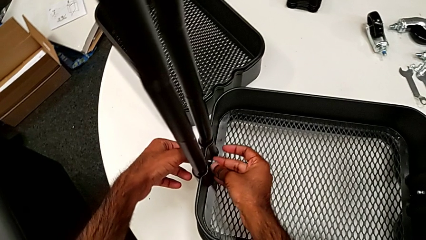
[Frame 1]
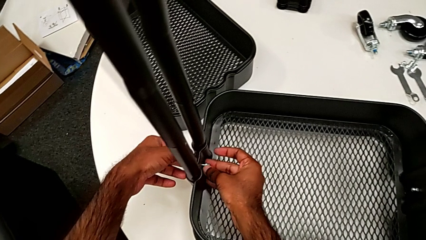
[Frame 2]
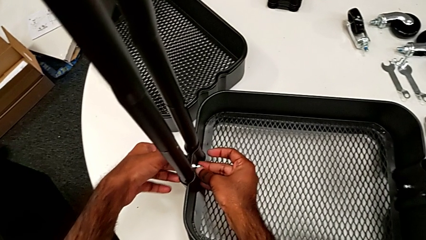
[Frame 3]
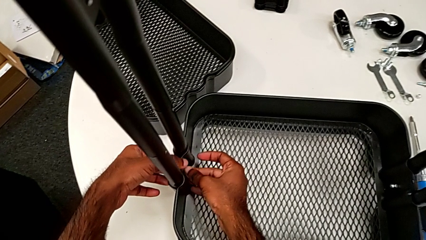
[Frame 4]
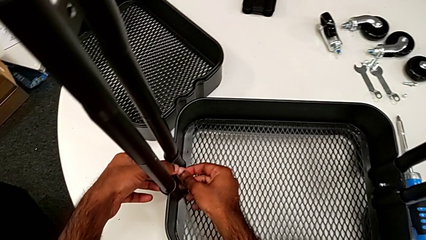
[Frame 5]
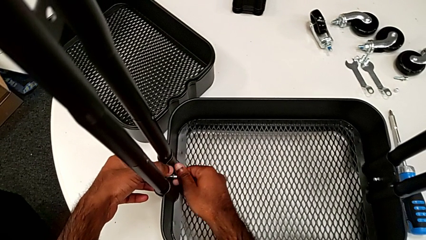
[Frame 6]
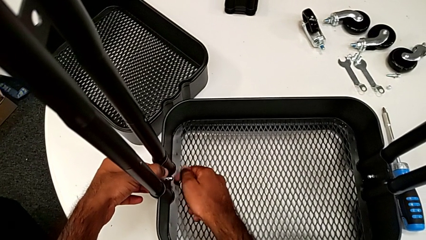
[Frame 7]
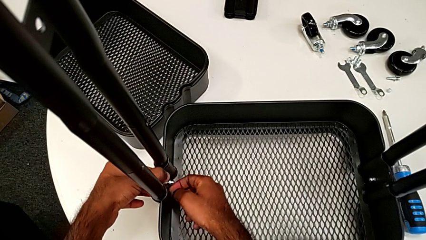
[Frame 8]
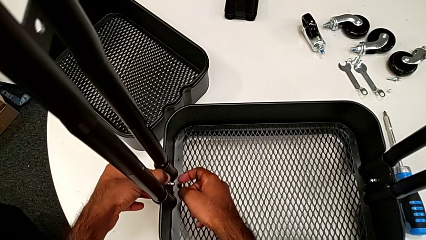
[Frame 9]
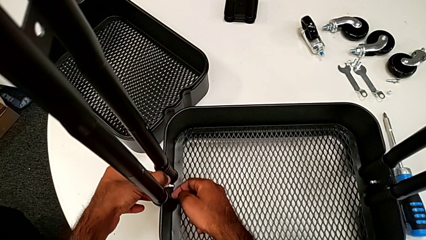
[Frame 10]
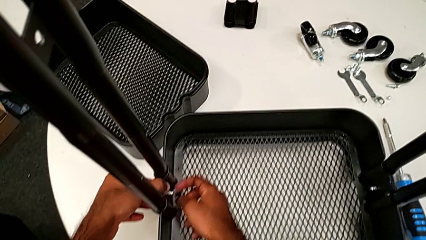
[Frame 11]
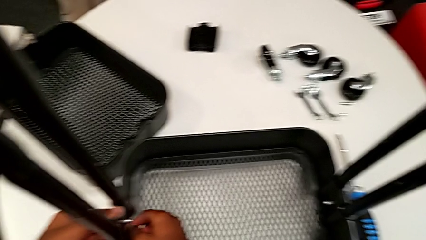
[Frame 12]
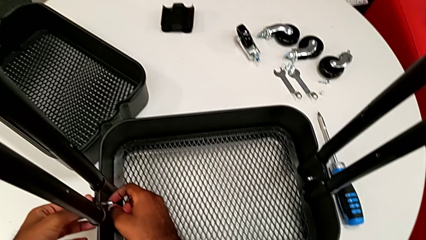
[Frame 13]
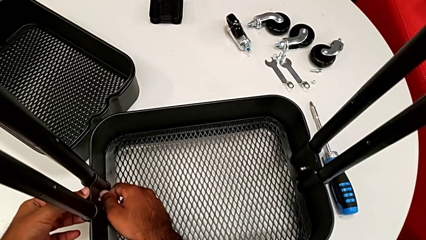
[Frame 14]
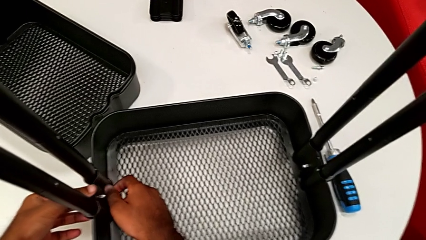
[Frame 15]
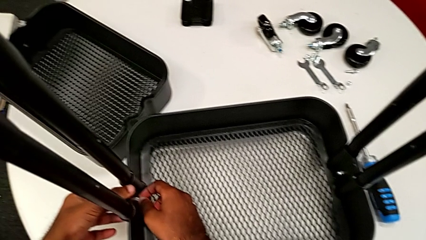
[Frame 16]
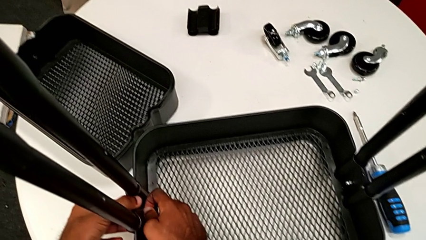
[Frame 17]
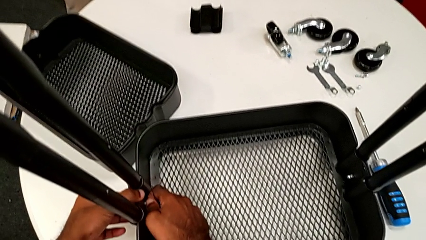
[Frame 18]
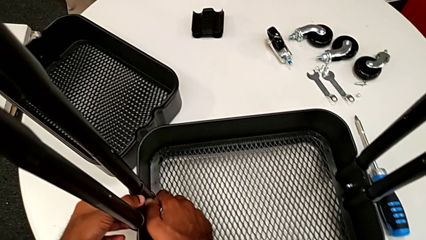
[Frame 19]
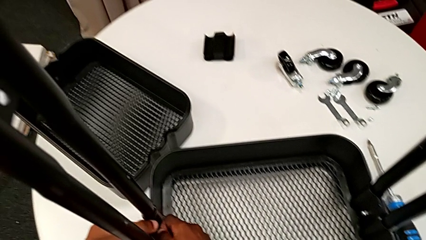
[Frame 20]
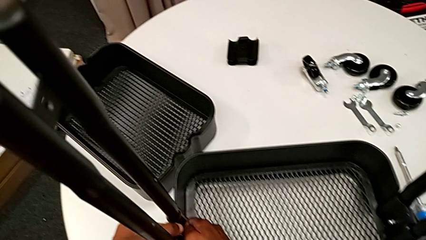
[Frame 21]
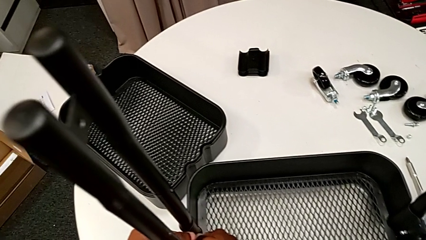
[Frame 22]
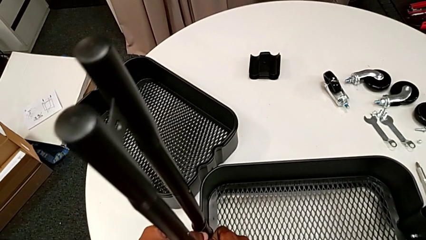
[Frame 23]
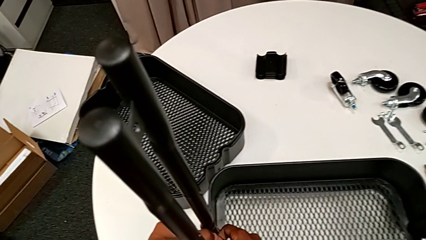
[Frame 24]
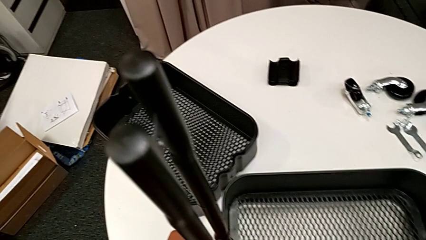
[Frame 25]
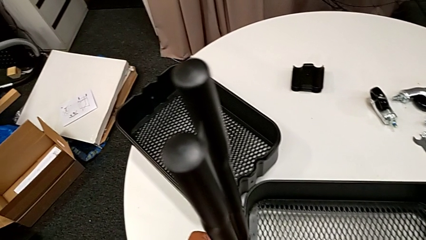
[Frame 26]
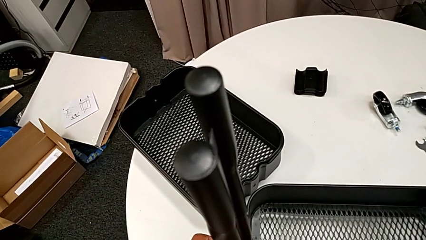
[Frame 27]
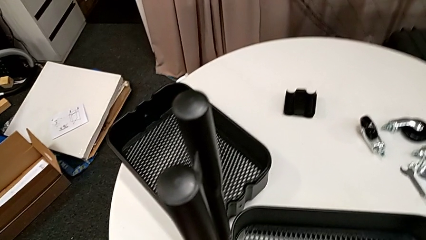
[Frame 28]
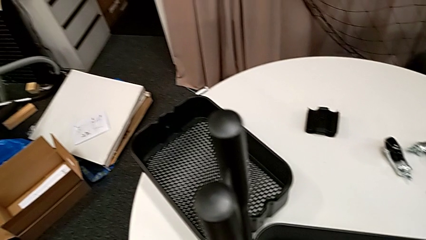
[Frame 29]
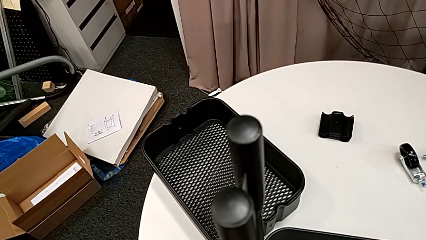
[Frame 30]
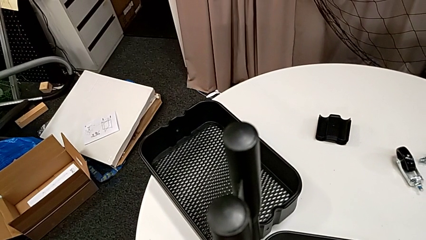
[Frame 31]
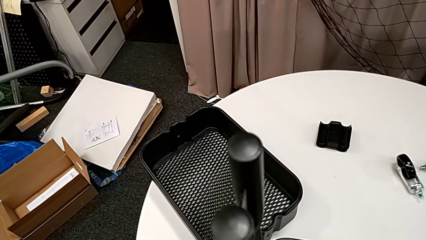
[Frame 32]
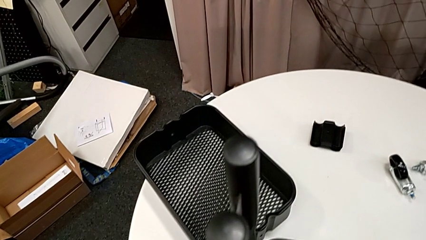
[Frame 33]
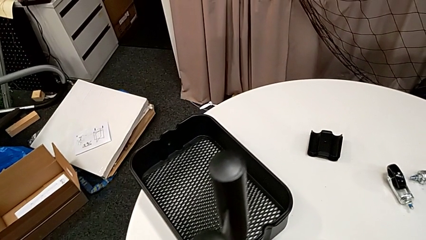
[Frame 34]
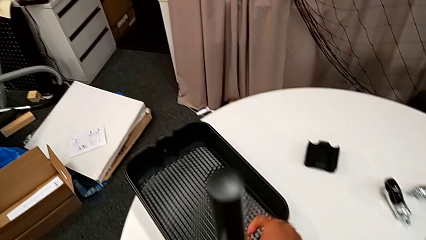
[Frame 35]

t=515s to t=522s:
The camera wearer is assembling the first tray. They screw the second hexagon cap nut.

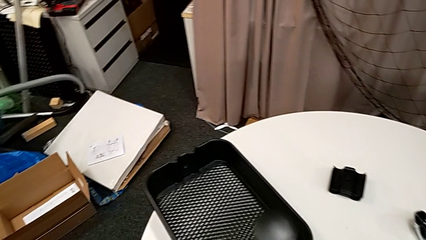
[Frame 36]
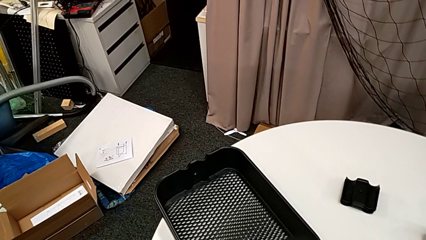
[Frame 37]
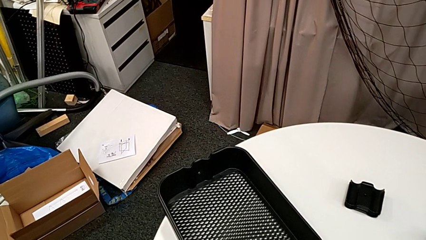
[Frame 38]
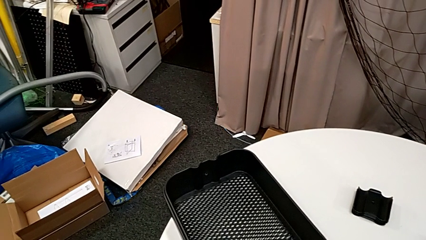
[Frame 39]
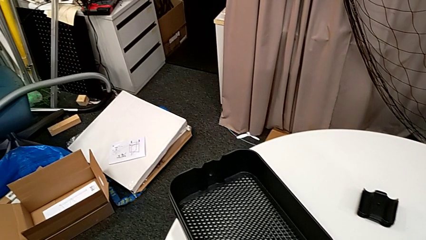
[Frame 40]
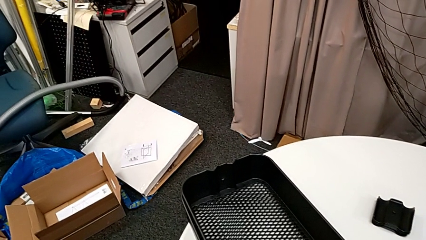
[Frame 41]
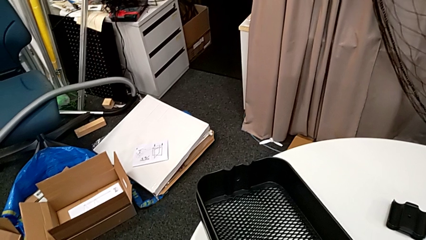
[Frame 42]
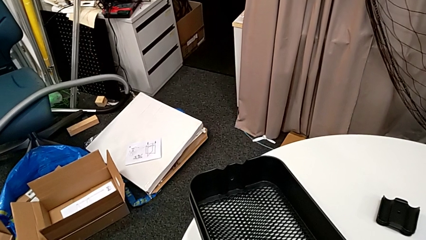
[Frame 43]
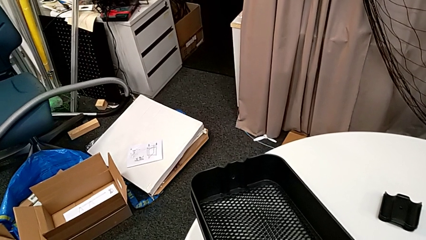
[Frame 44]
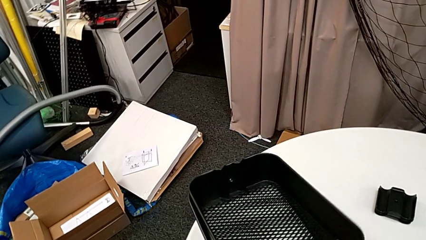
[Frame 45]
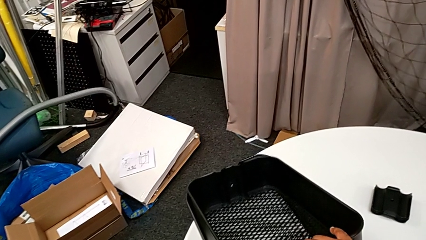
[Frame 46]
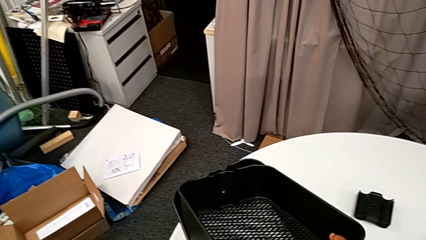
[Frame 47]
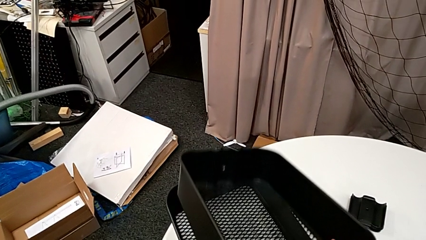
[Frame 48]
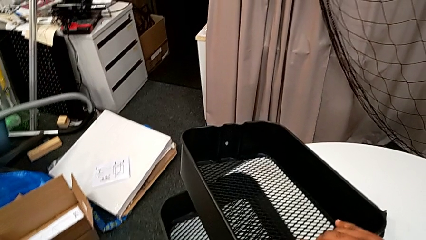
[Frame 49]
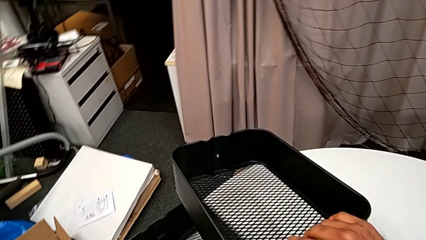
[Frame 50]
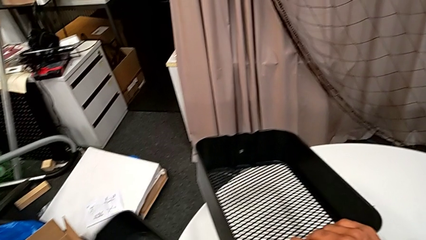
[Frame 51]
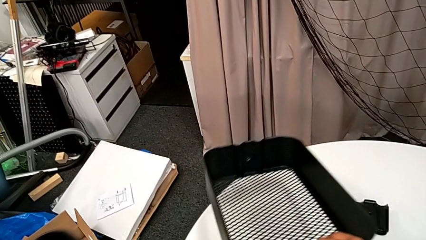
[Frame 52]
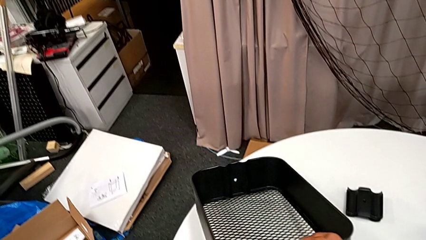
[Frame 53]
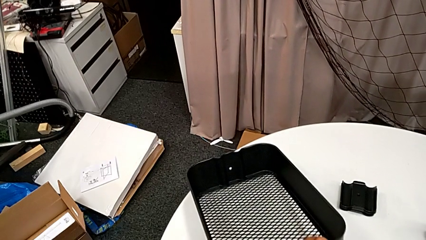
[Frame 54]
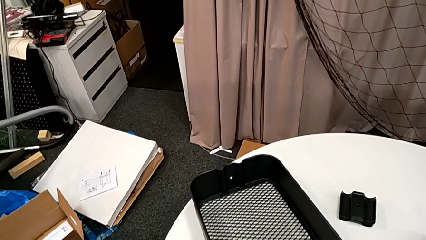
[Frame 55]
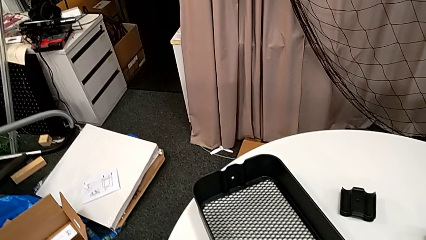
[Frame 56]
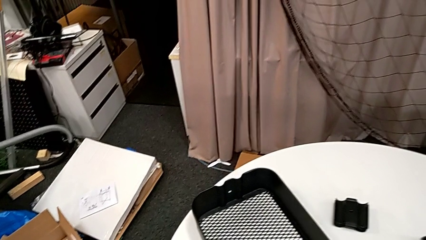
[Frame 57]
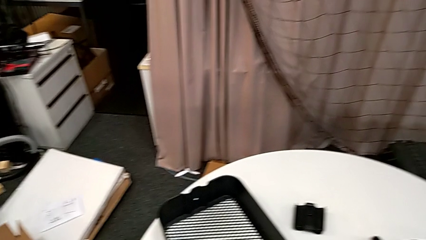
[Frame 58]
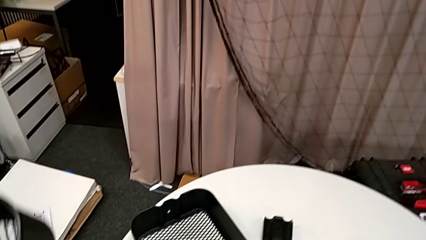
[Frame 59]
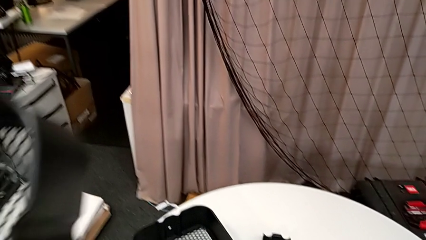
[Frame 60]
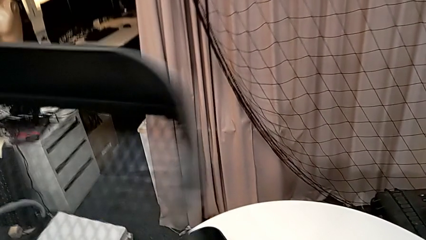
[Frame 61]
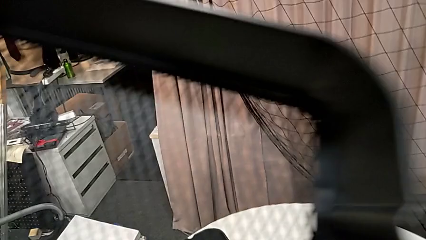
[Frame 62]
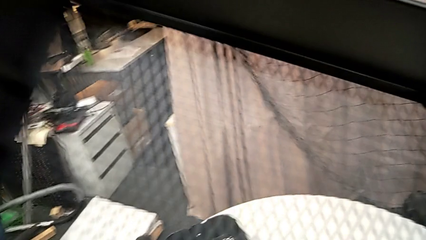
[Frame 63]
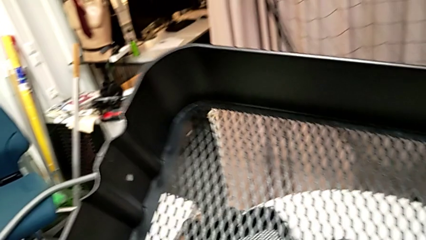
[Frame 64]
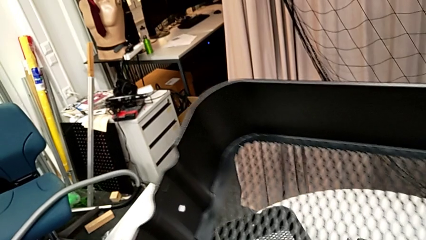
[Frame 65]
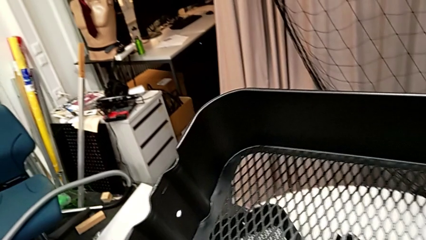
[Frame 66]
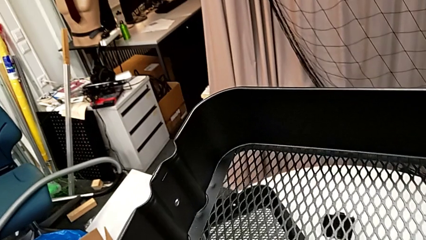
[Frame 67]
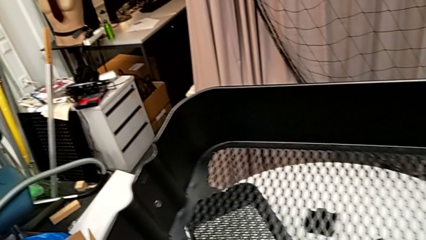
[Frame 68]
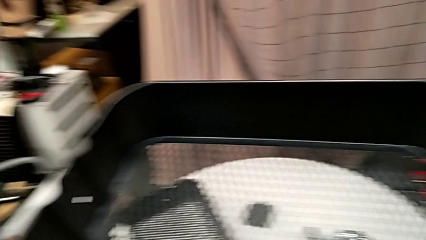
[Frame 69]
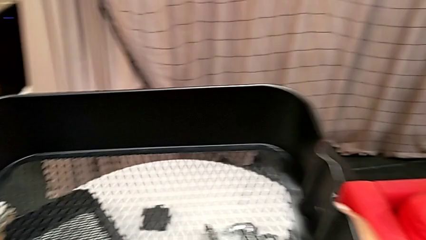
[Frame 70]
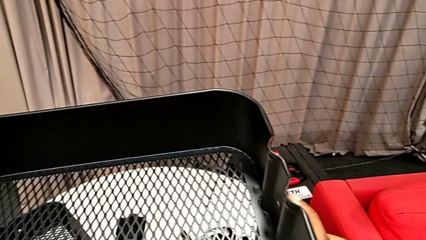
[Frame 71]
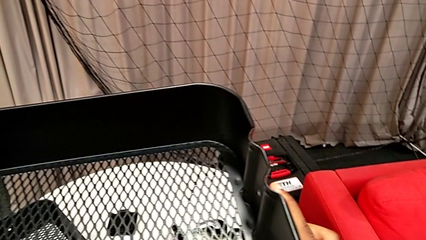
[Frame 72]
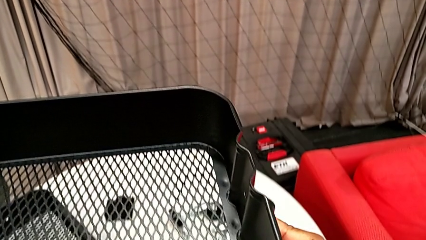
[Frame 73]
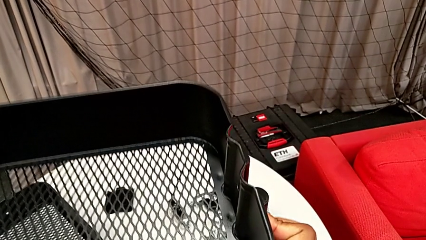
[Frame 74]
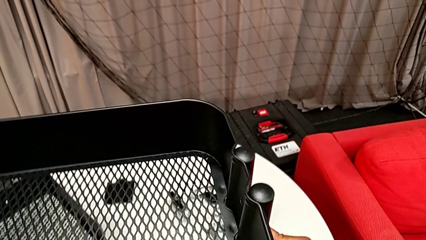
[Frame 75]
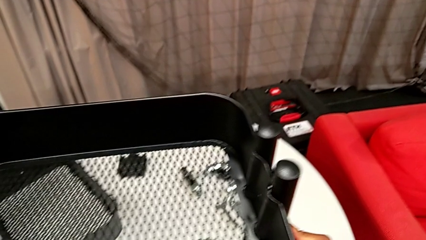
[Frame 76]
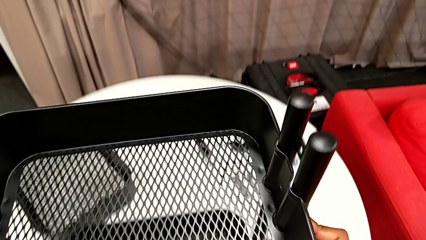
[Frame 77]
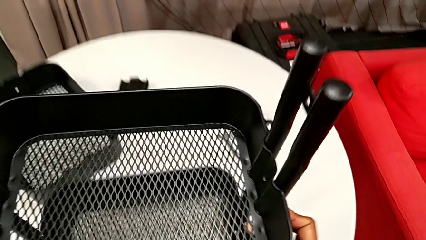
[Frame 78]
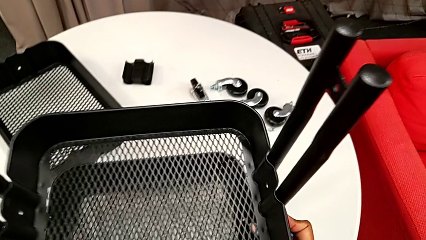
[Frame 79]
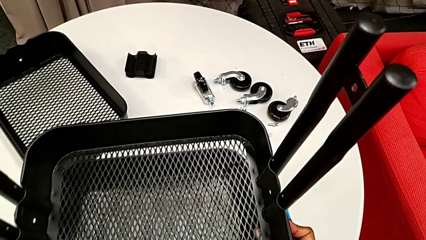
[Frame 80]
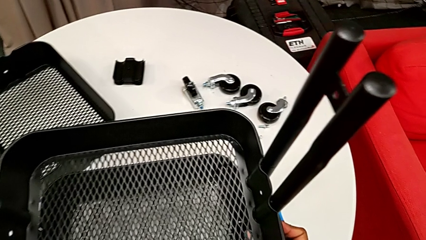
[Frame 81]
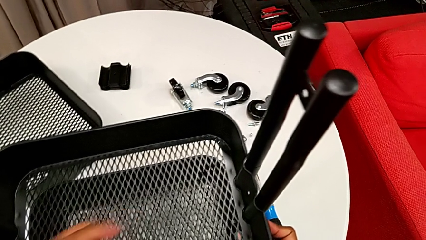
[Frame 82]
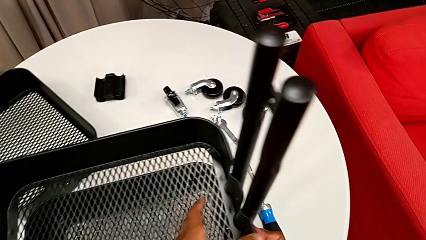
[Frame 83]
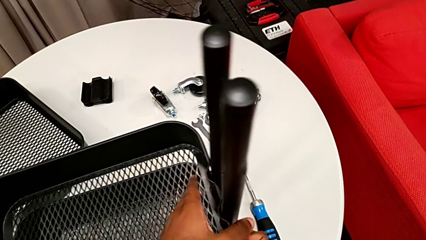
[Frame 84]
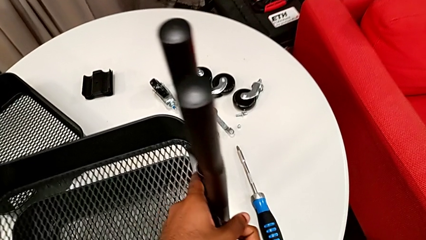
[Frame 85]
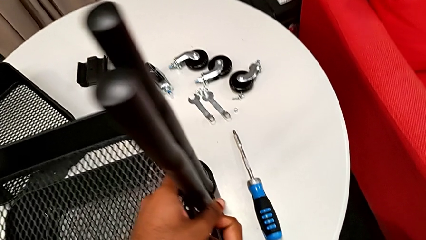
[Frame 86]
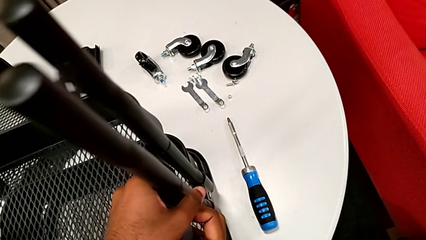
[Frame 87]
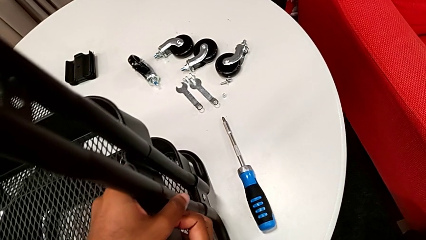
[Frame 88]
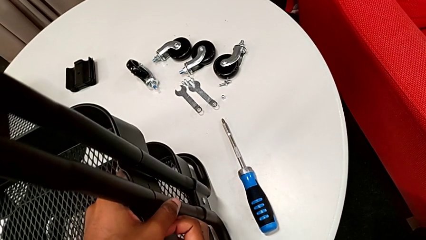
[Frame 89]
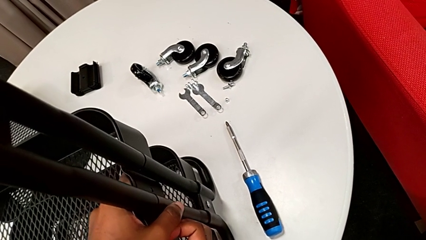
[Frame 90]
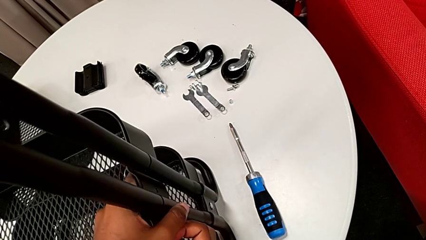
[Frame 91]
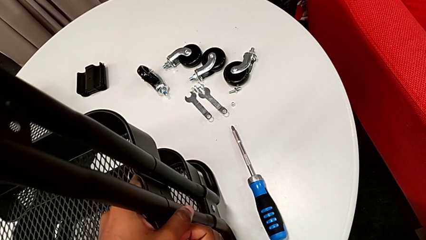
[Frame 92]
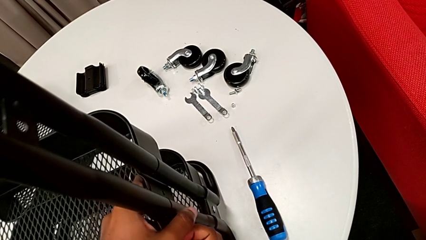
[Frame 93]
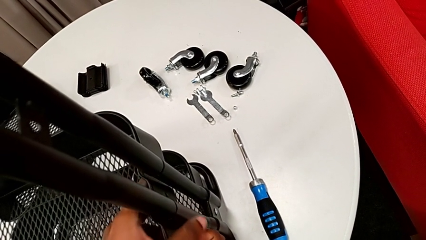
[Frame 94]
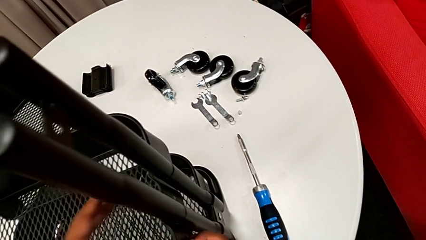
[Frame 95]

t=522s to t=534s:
The camera wearer is inserting the second and third tray. They grab the middle grid tray, lift it and wrongly insert it.
